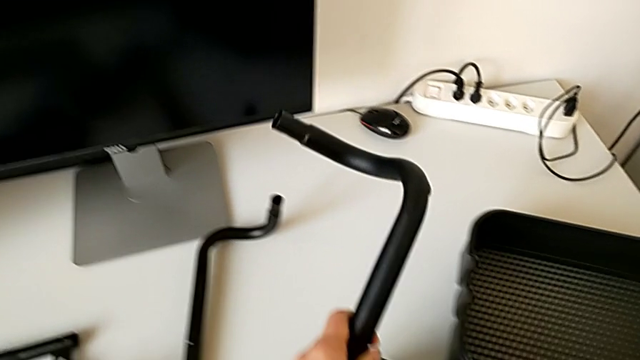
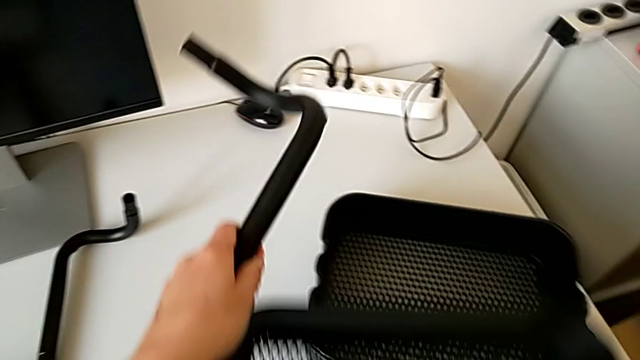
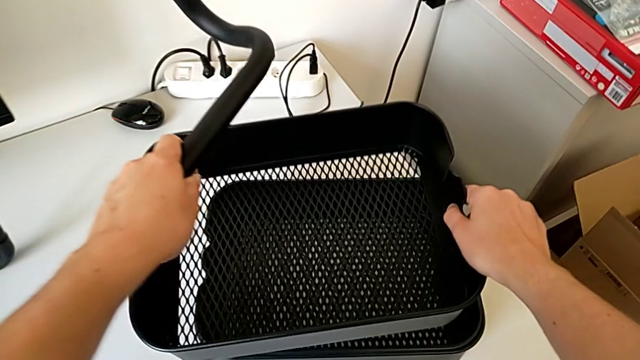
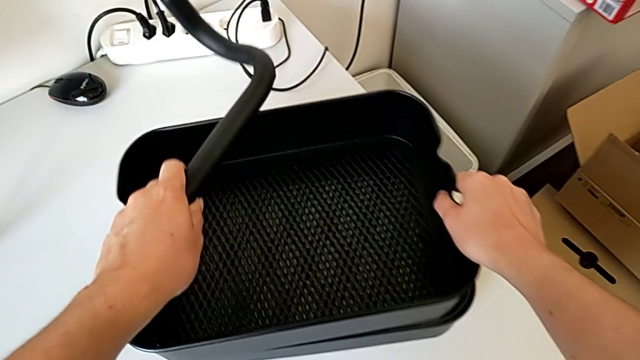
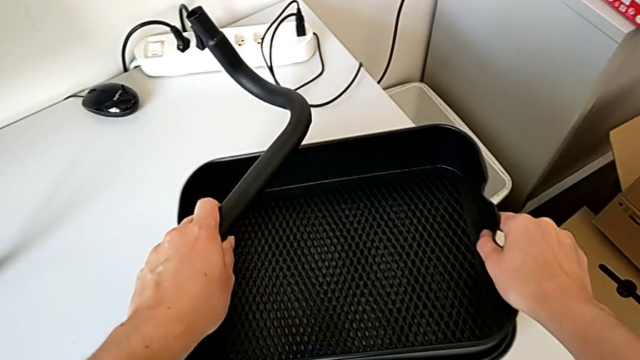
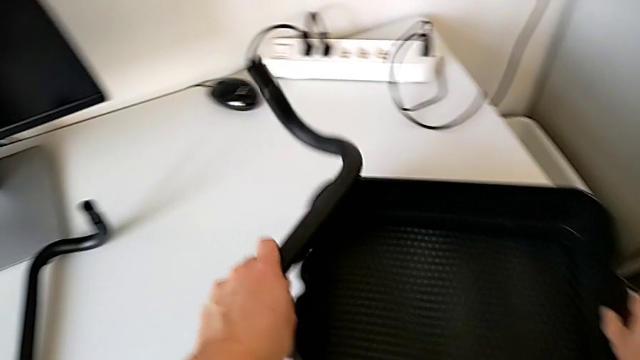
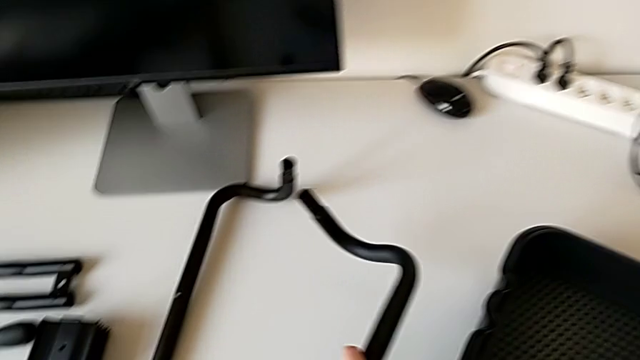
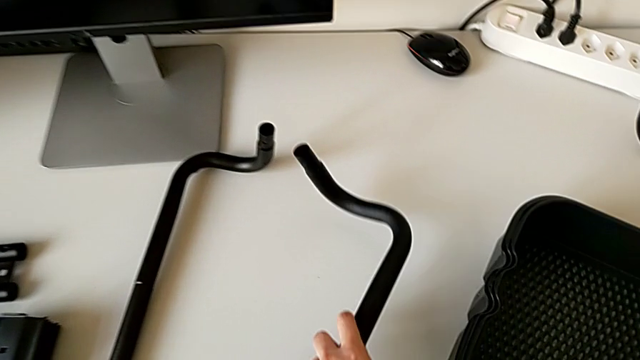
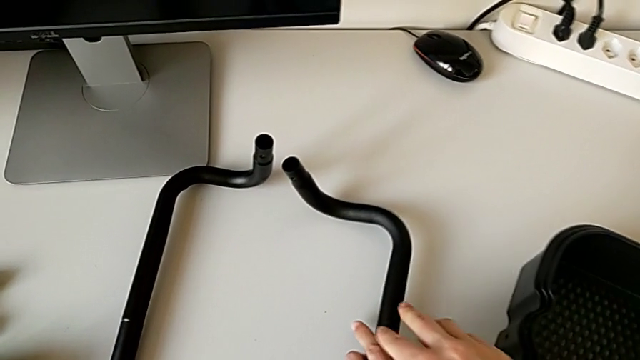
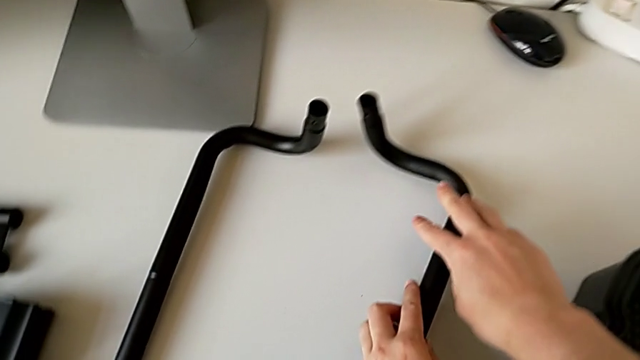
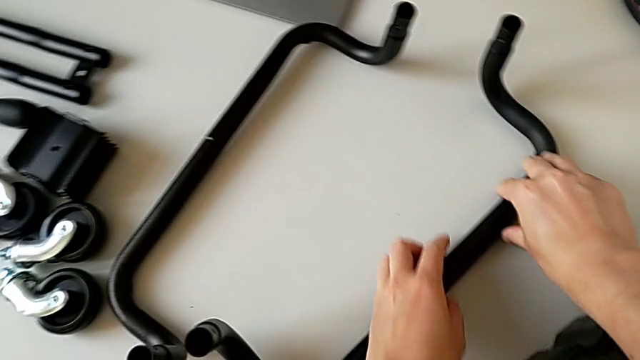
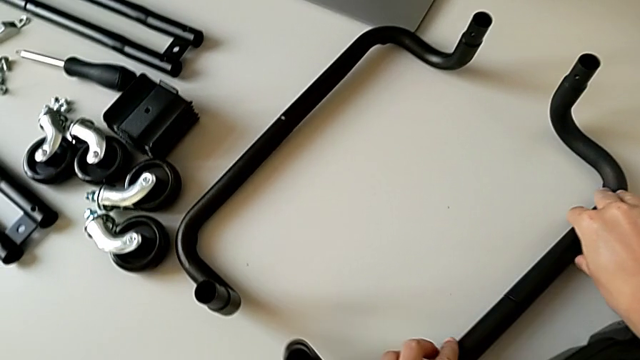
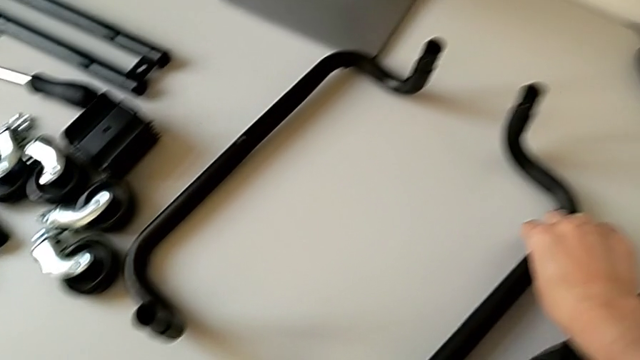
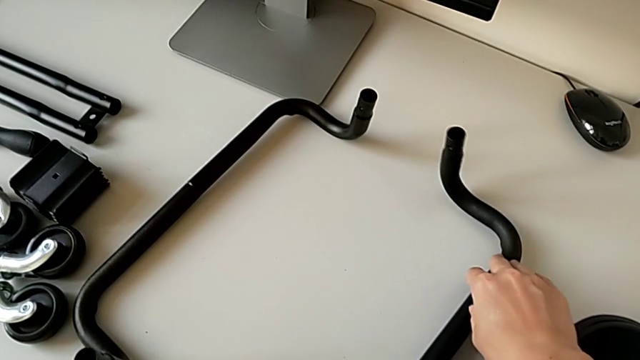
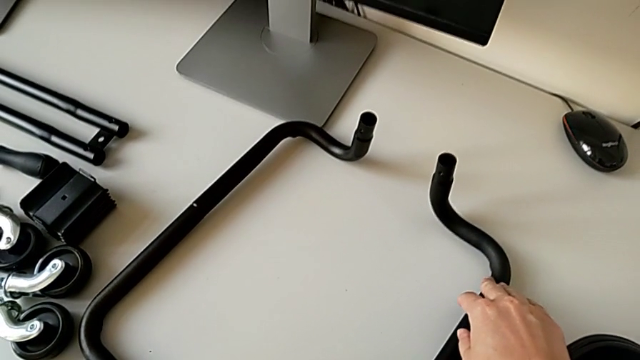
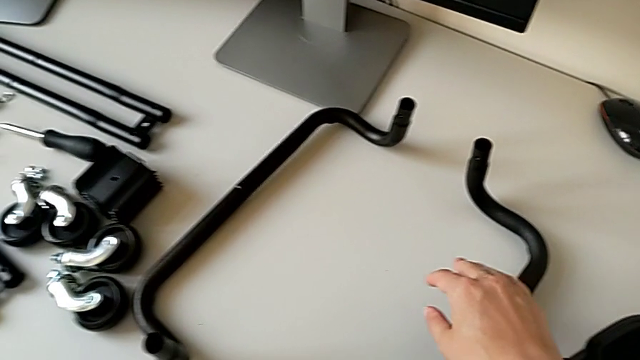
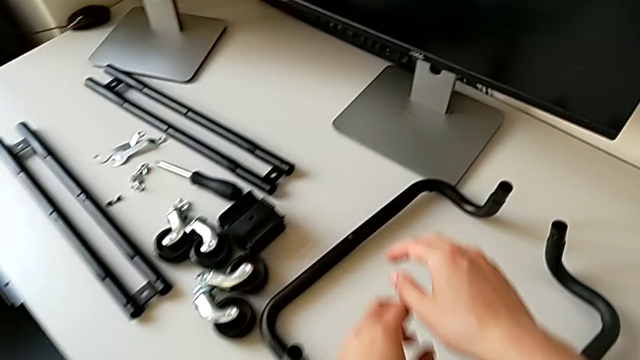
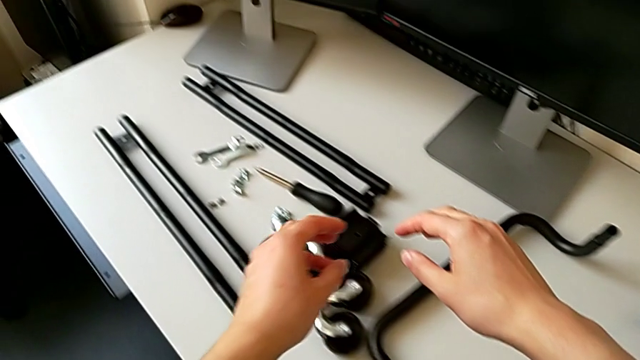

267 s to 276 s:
The camera wearer is assembling the half frame. They place the grid tray and place the second frame.

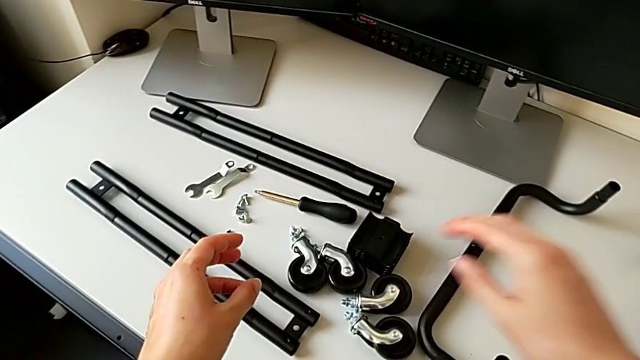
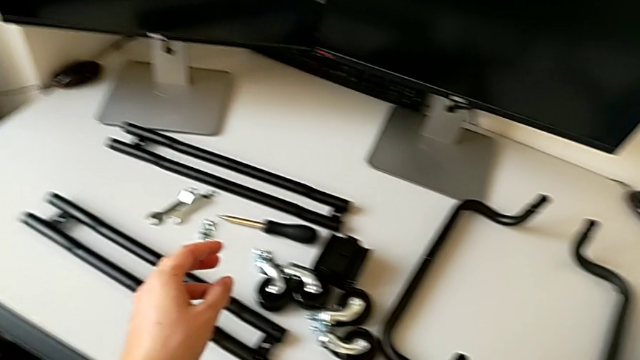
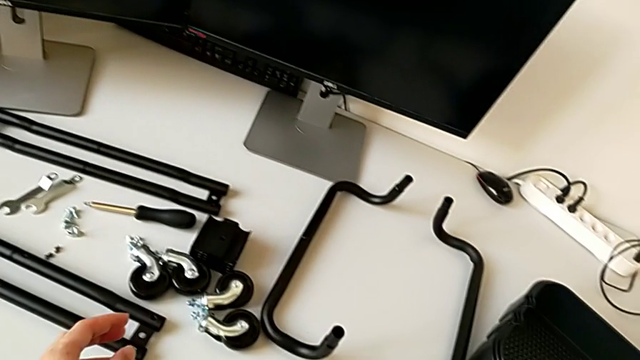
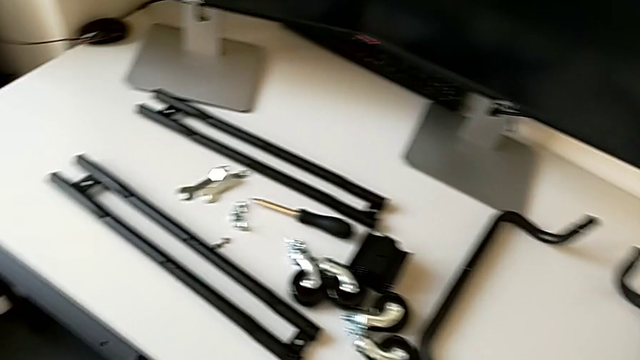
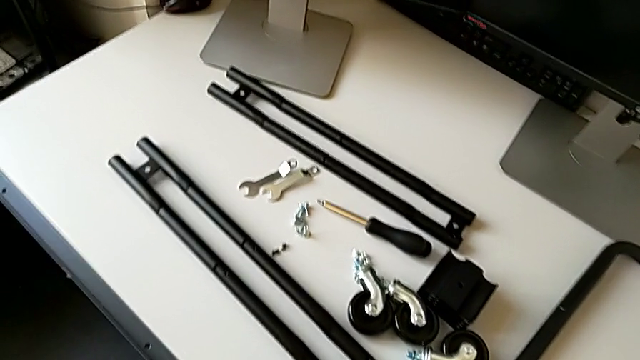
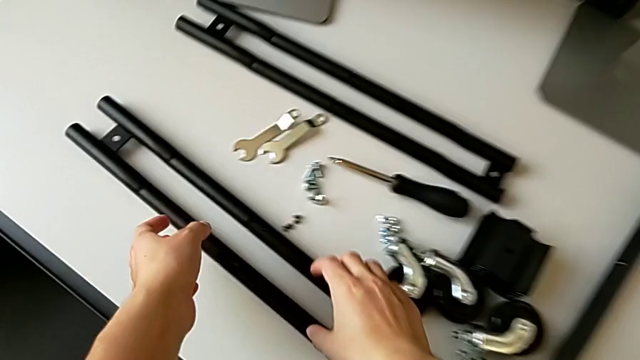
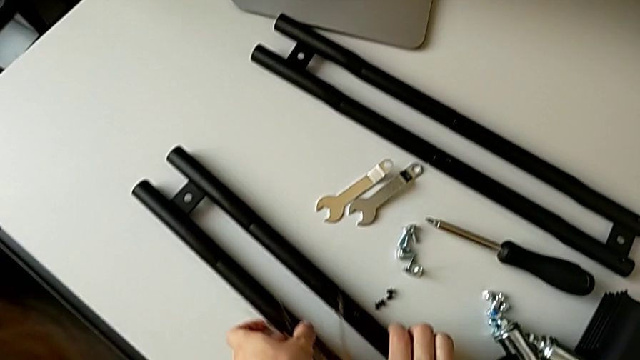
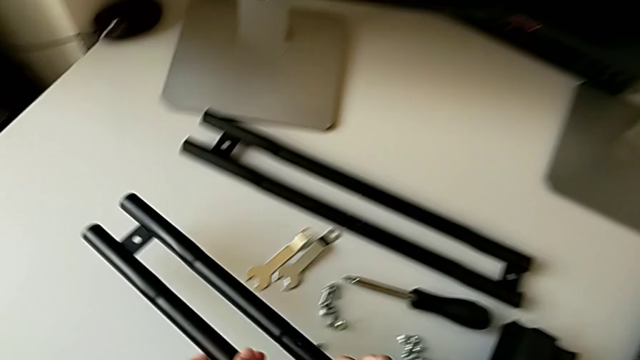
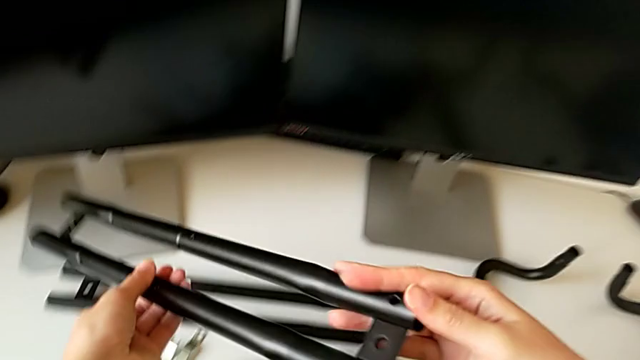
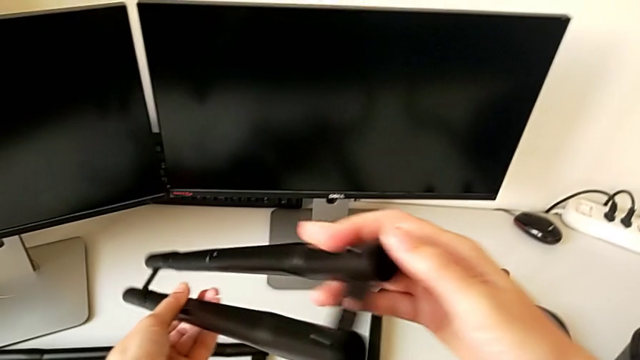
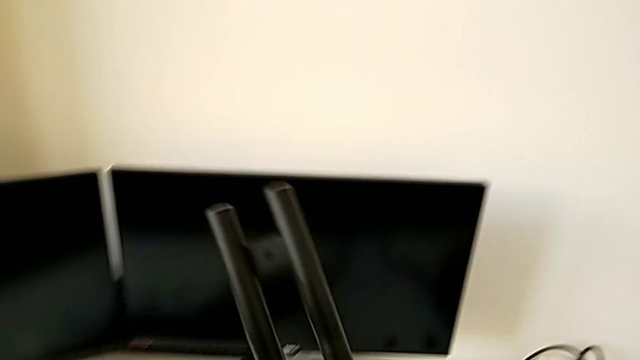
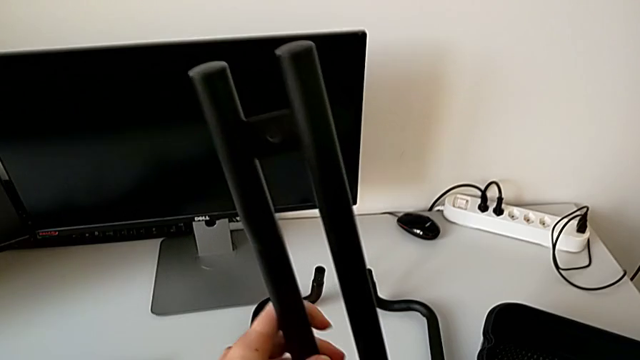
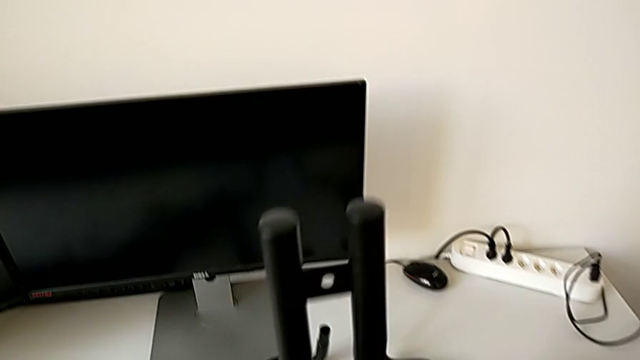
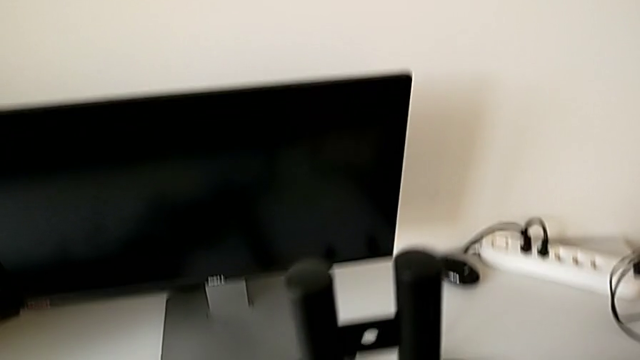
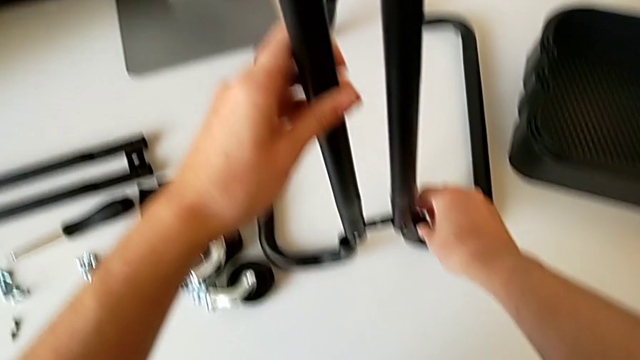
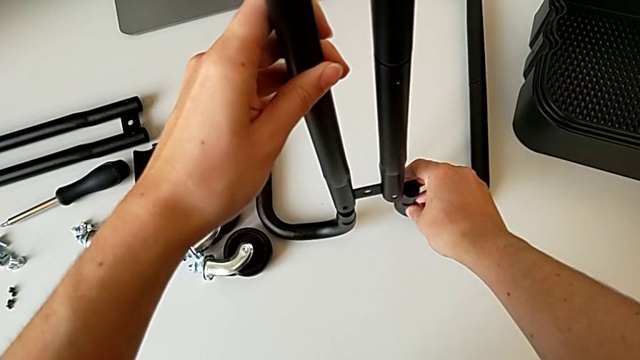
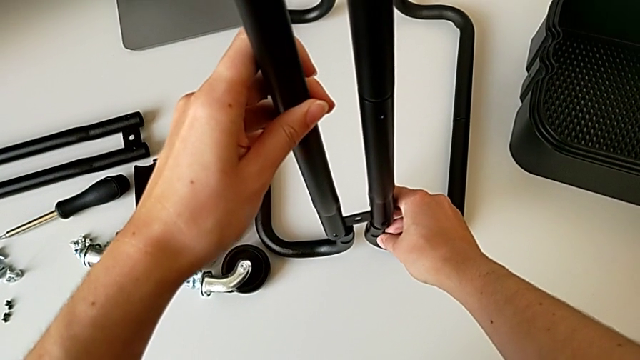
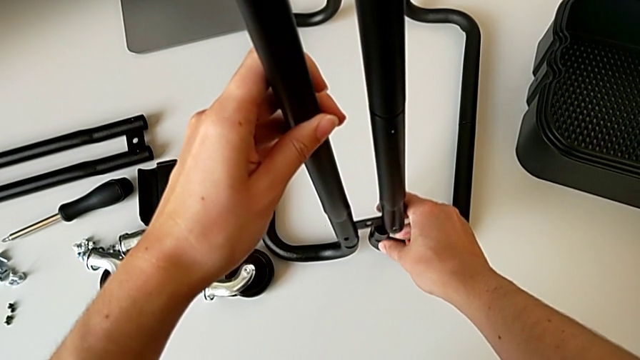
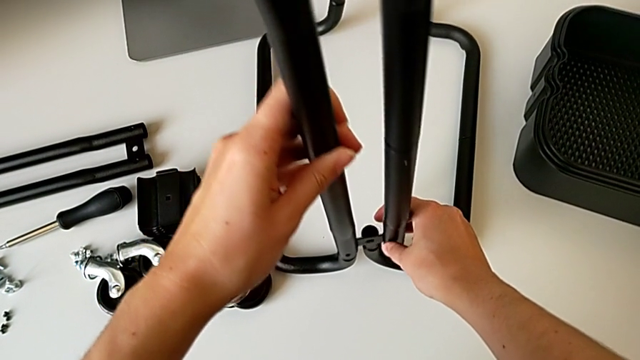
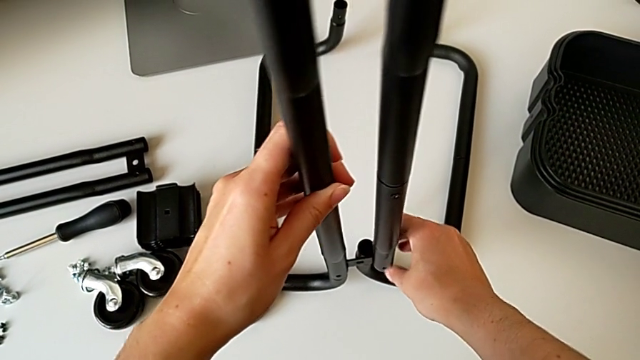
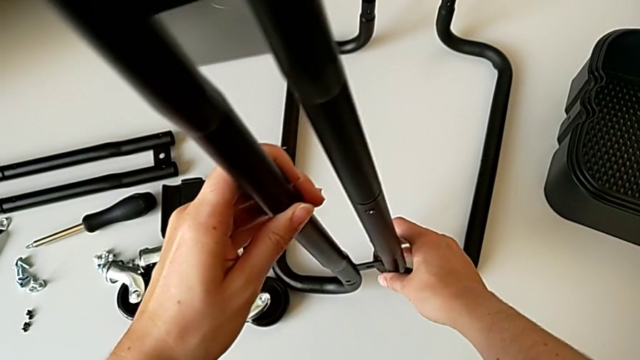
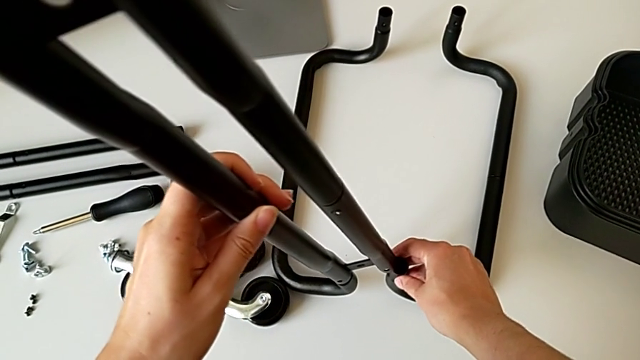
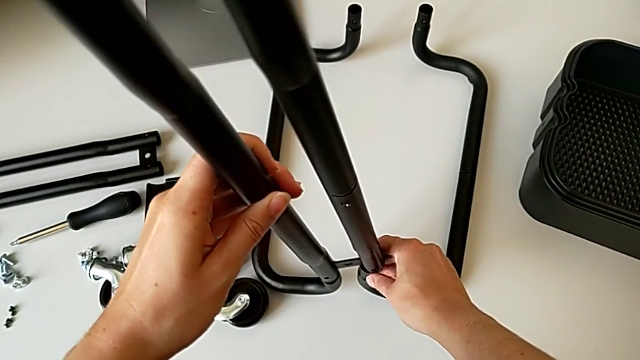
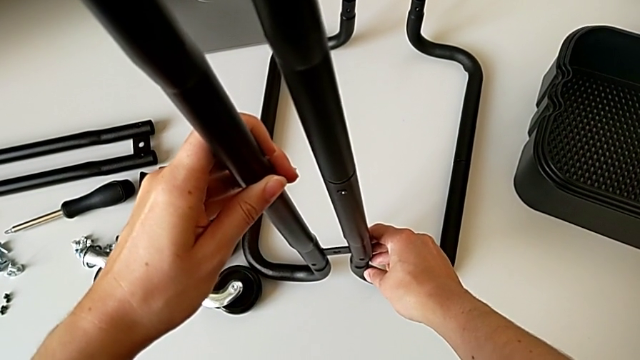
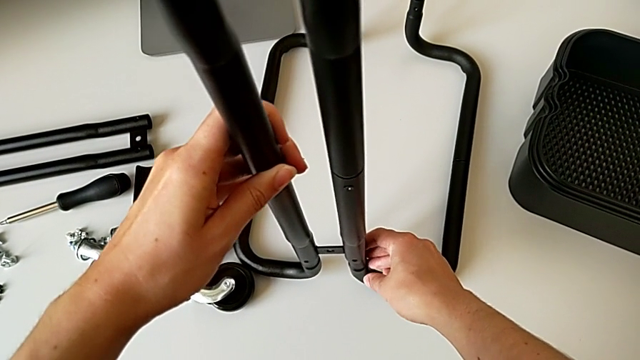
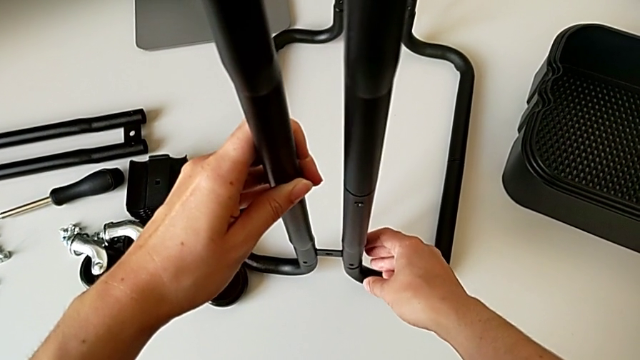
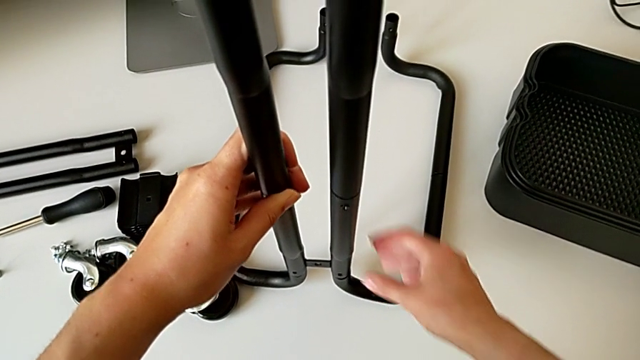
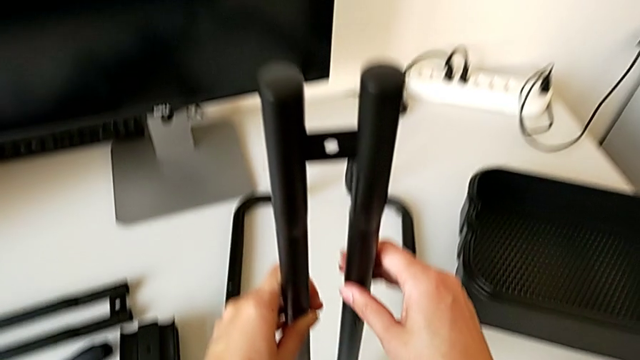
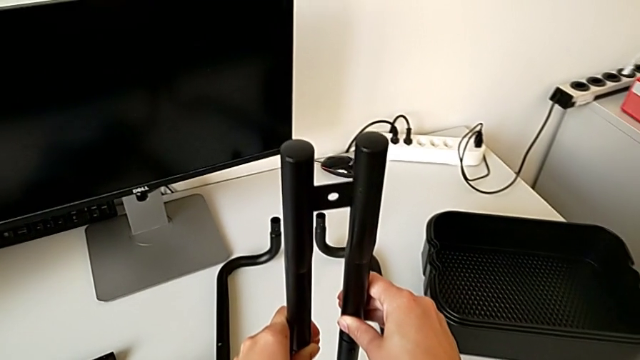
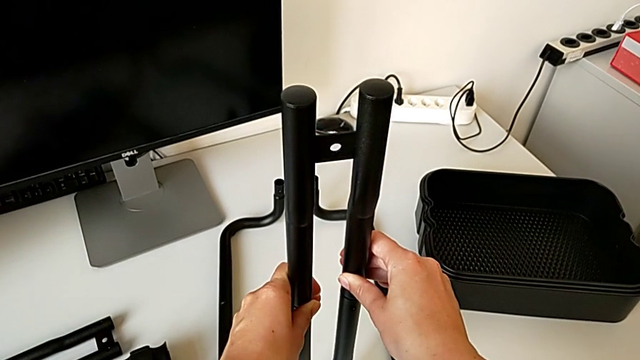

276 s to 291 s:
The camera wearer is assembling the frame. They approach the first leg, grab it, align it and wrongly rotate the half frame.
